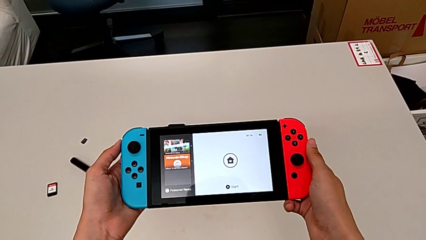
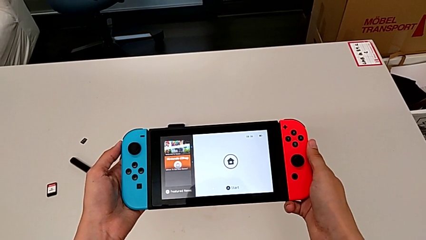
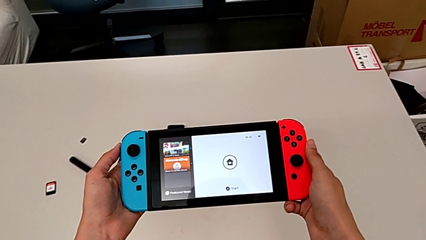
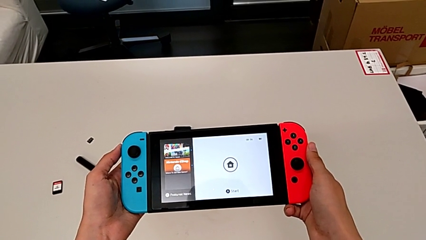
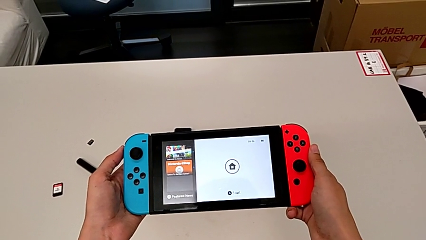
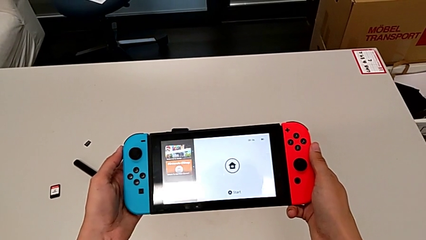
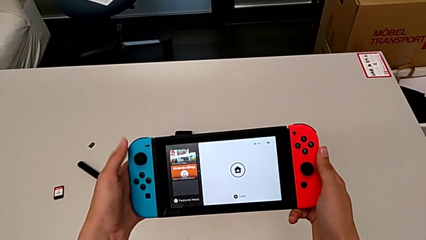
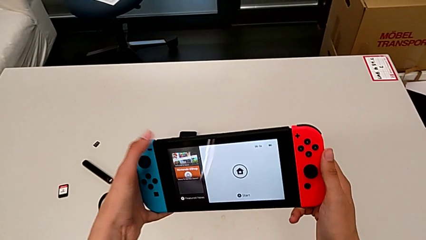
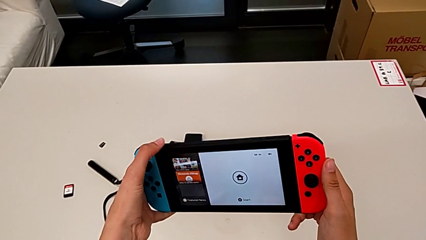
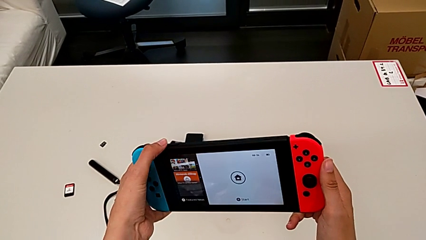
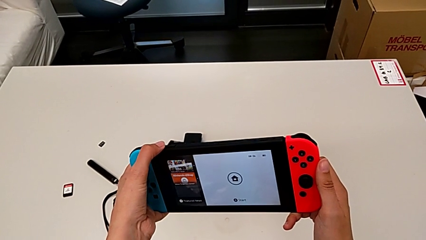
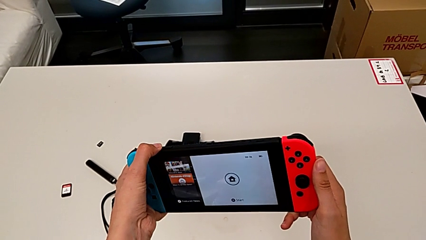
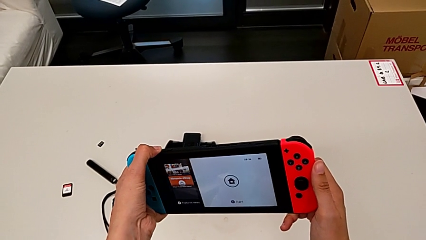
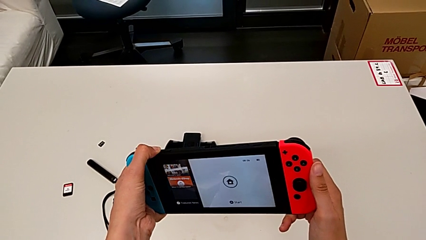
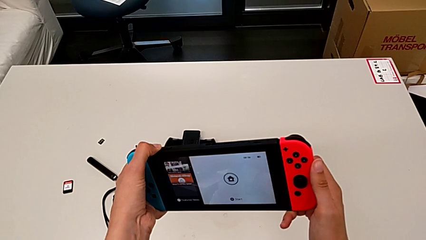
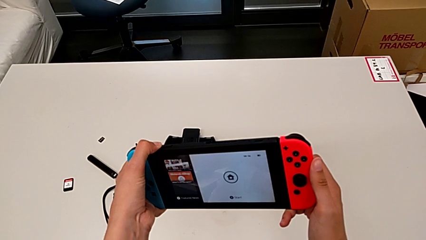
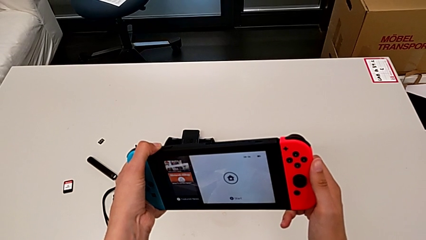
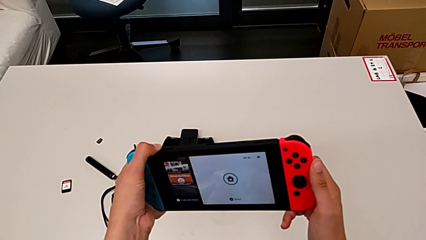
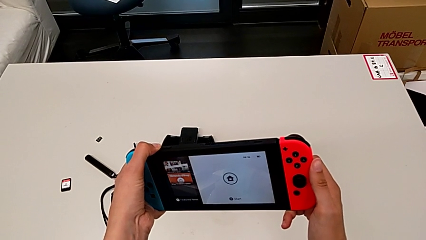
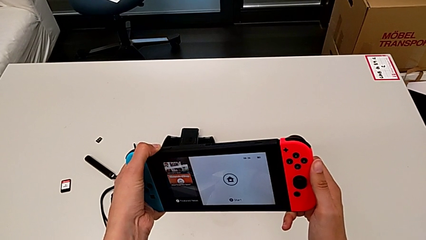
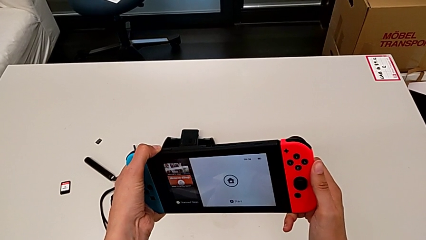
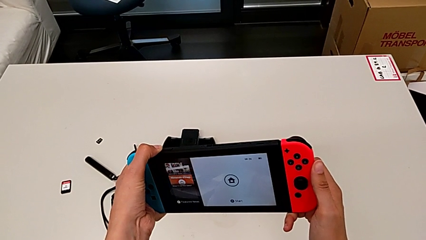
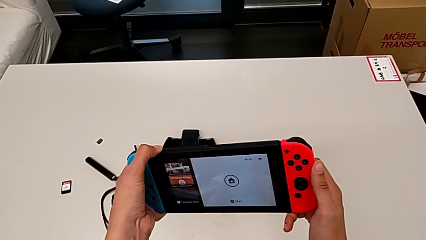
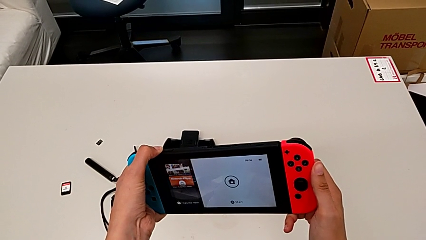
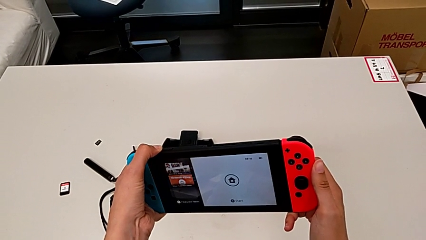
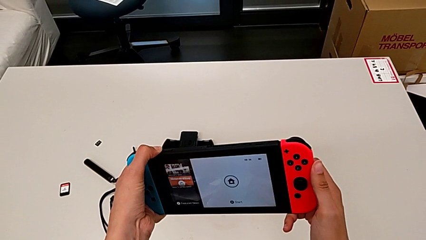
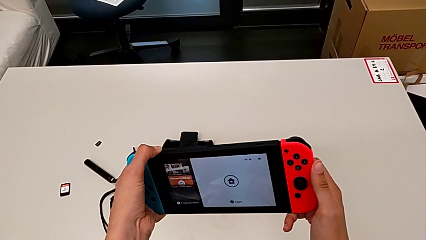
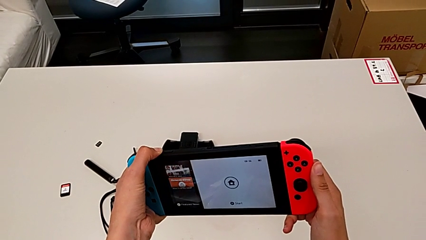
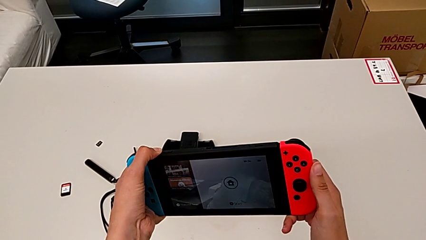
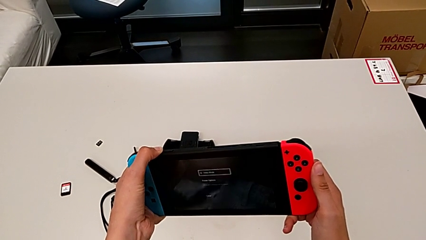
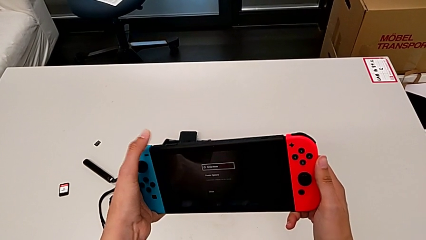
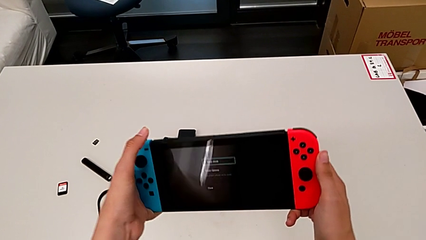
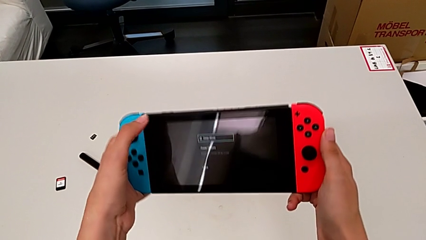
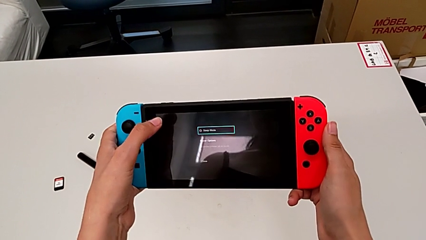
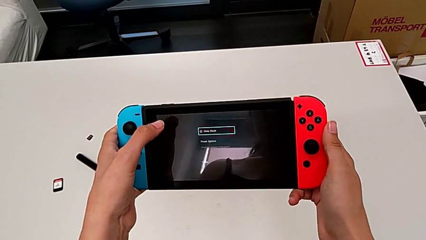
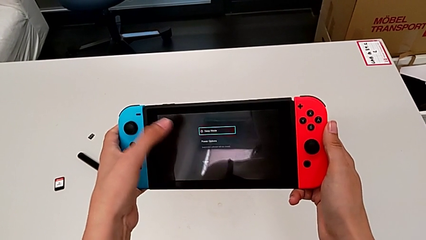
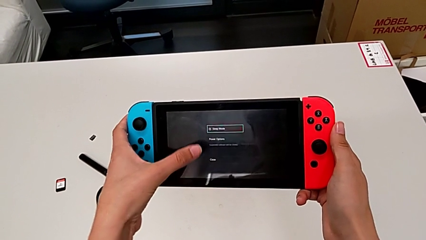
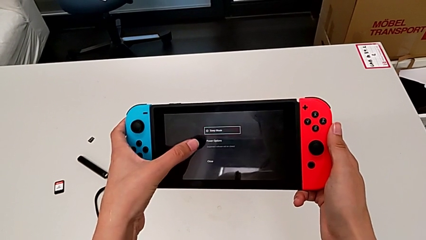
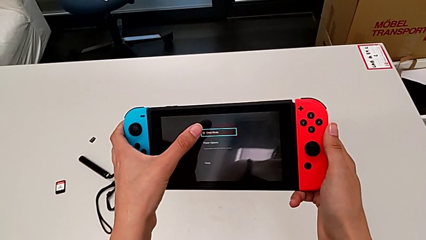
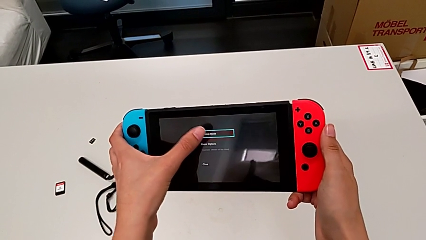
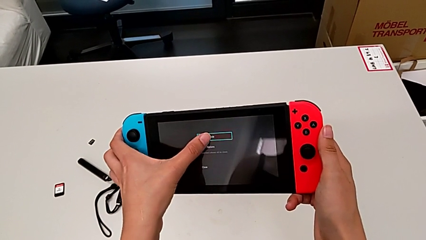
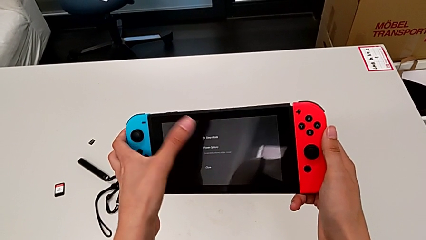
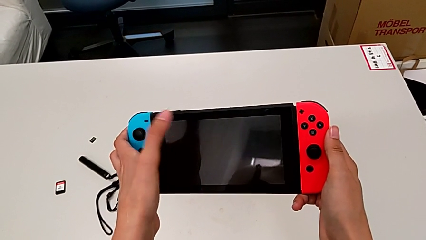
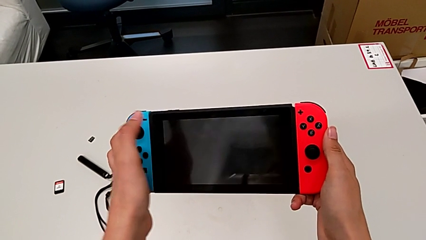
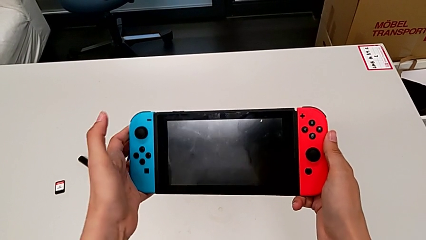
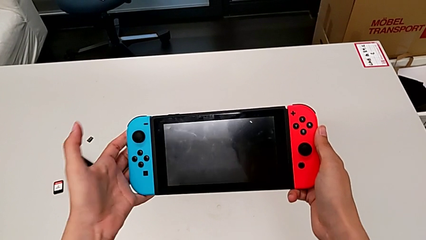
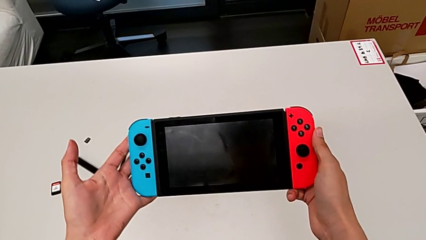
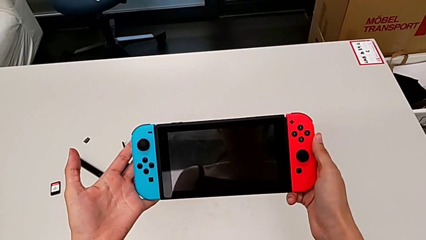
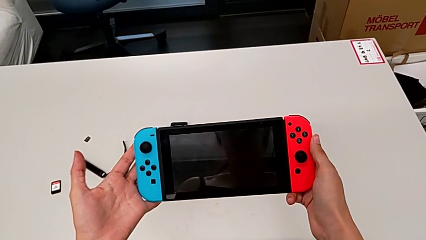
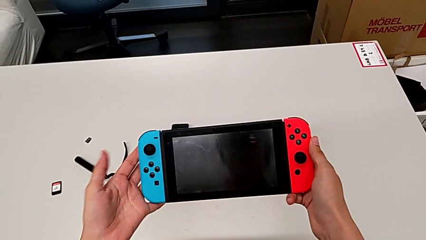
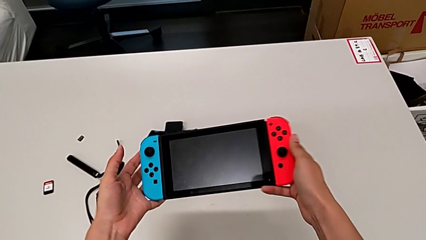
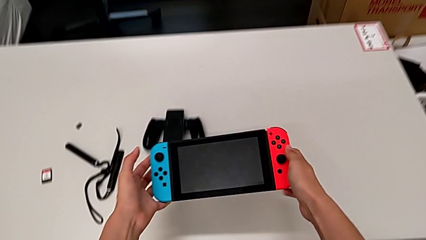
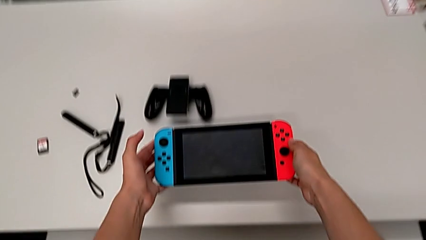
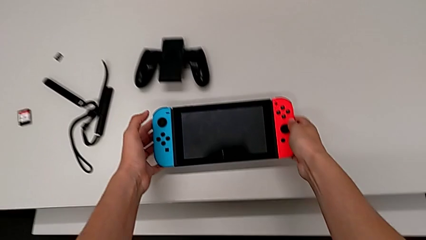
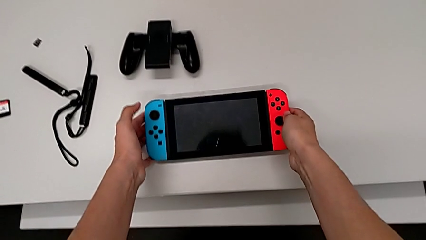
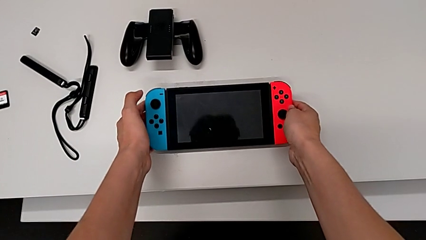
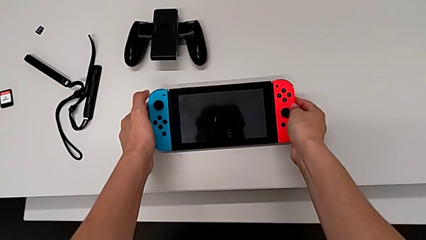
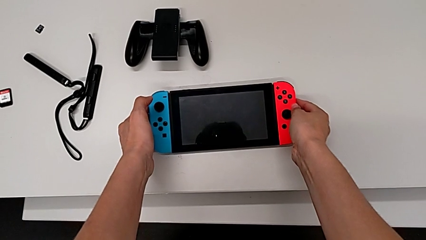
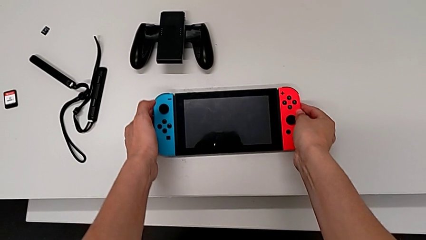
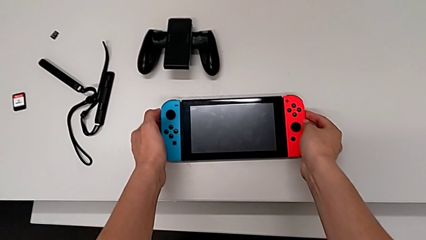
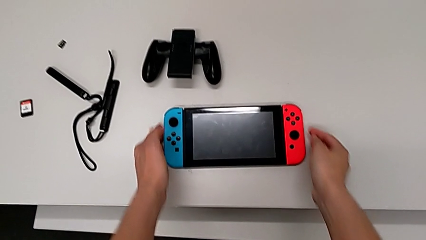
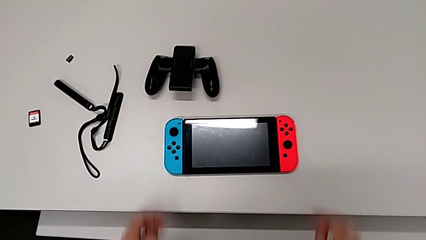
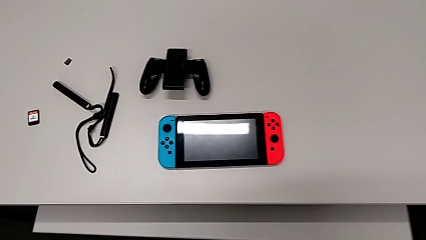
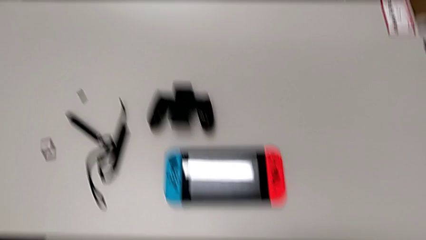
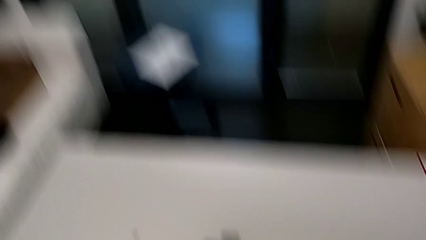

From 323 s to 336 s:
The camera wearer turns off the Nintendo Switch. They press the button, tap the touch screen and place the Nintendo Switch.
